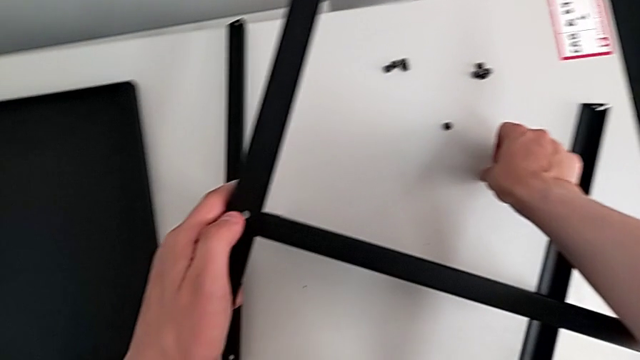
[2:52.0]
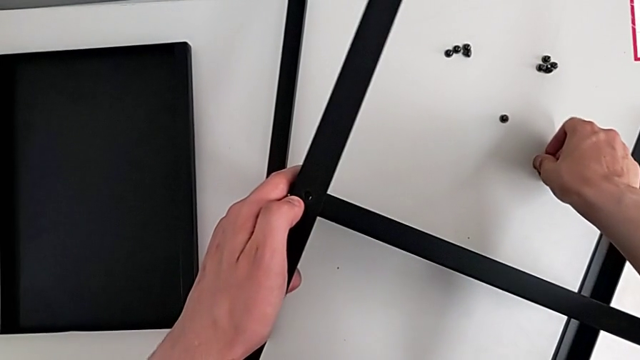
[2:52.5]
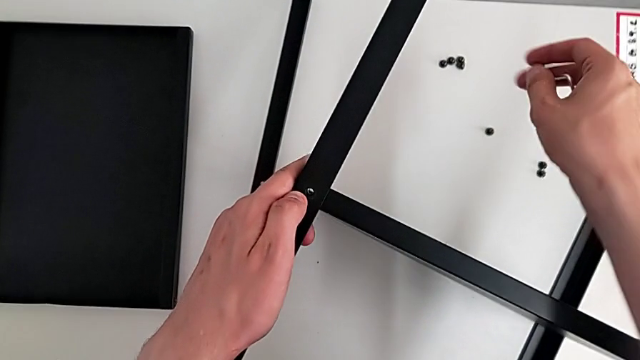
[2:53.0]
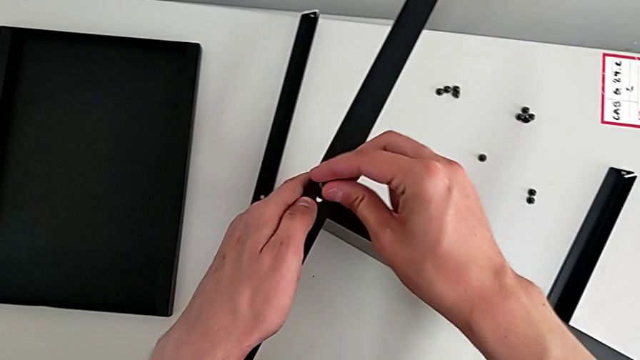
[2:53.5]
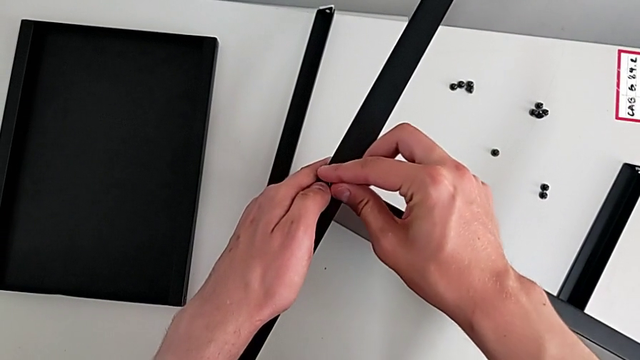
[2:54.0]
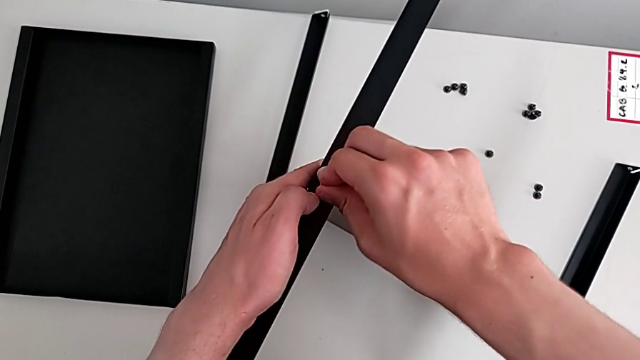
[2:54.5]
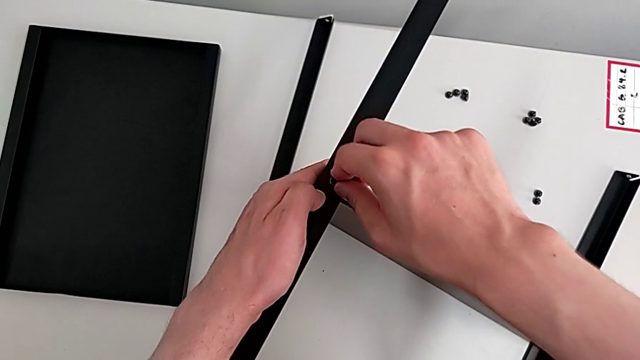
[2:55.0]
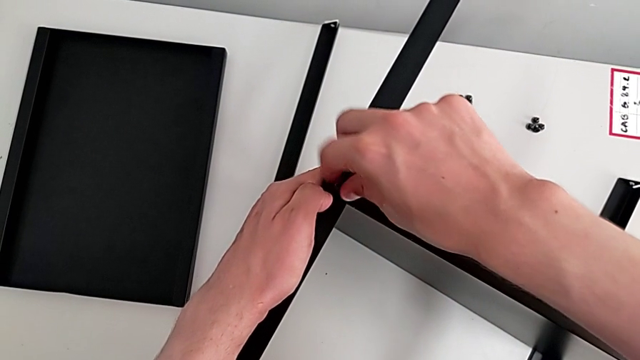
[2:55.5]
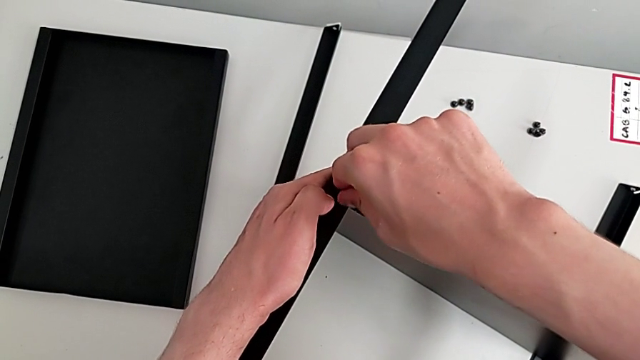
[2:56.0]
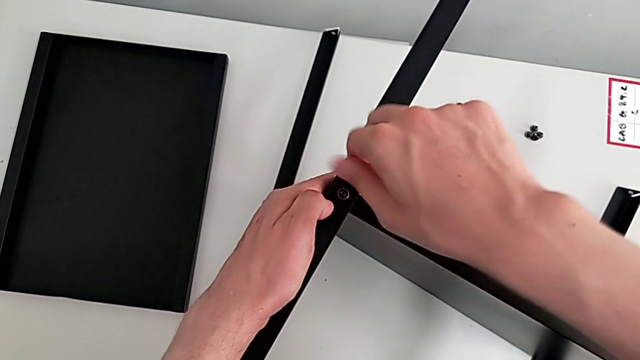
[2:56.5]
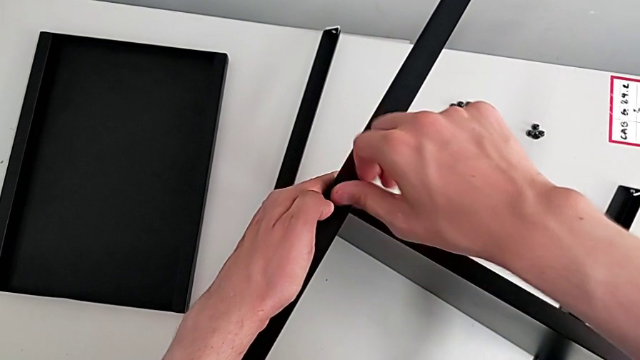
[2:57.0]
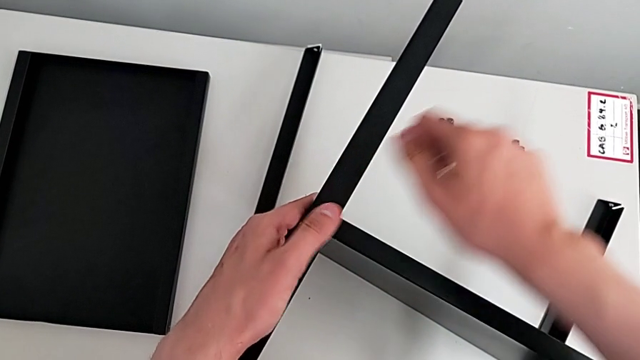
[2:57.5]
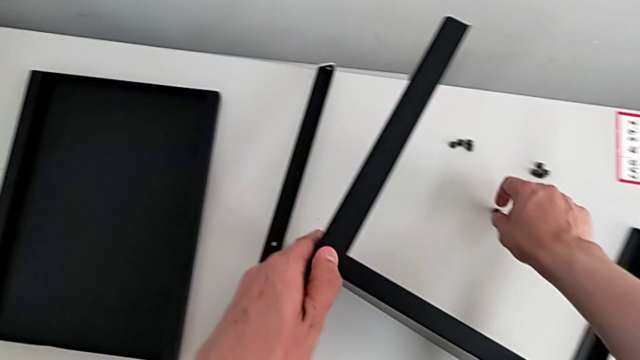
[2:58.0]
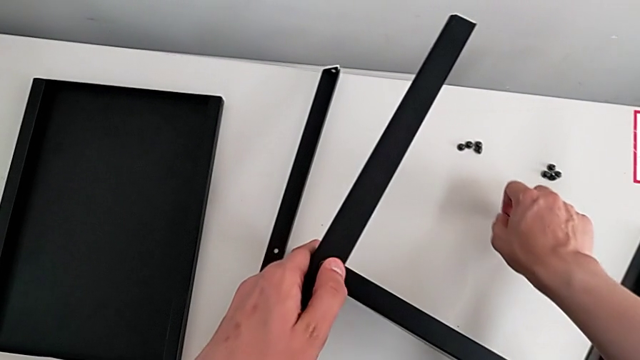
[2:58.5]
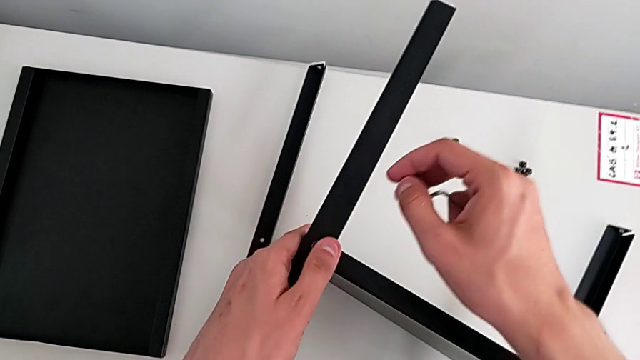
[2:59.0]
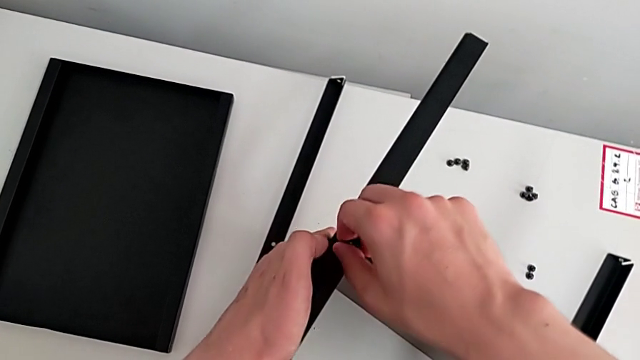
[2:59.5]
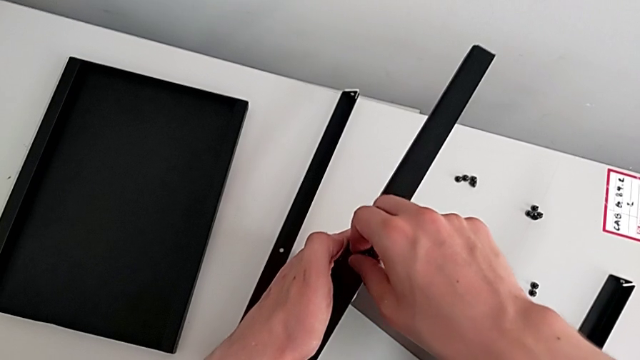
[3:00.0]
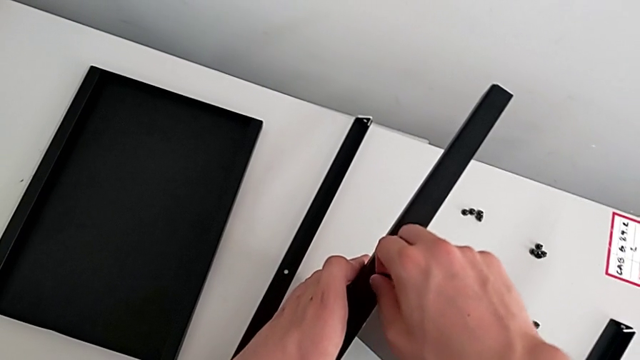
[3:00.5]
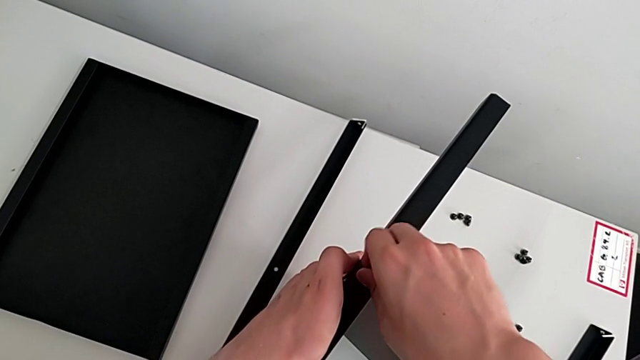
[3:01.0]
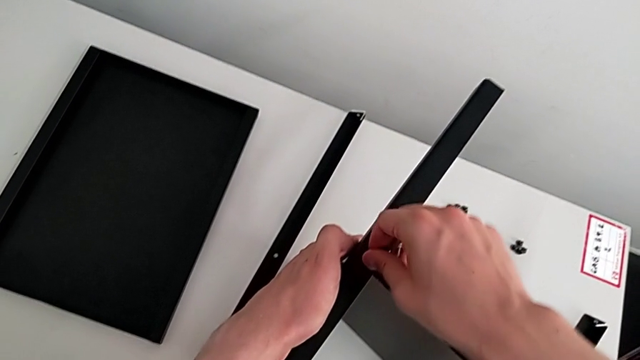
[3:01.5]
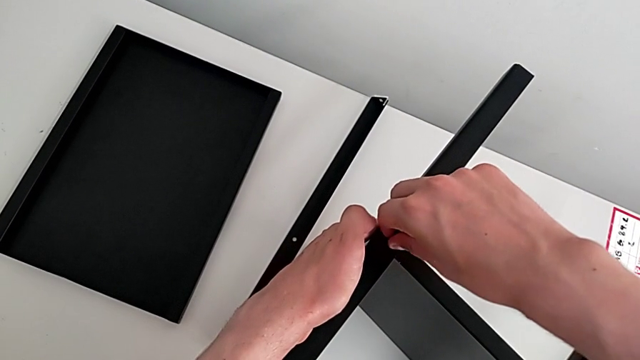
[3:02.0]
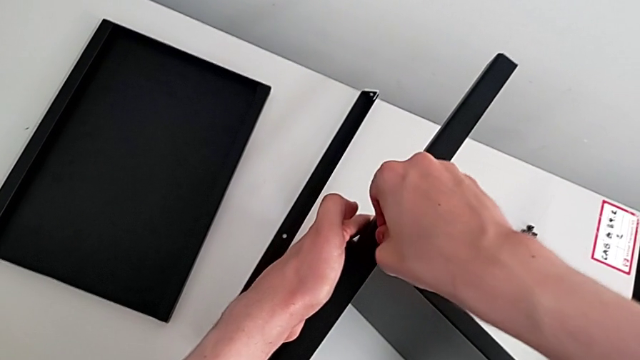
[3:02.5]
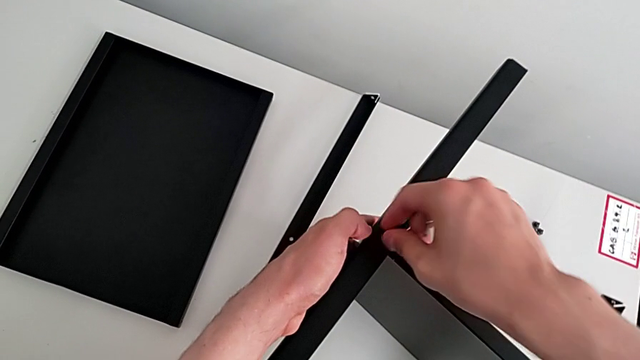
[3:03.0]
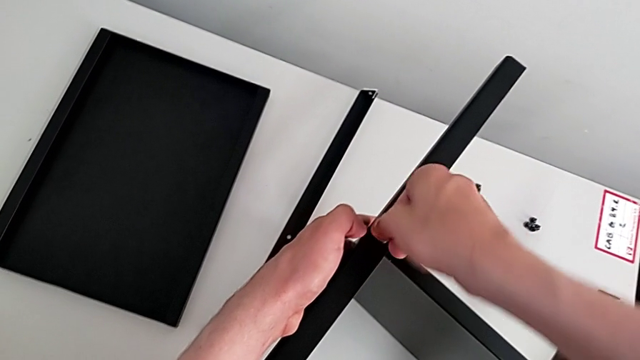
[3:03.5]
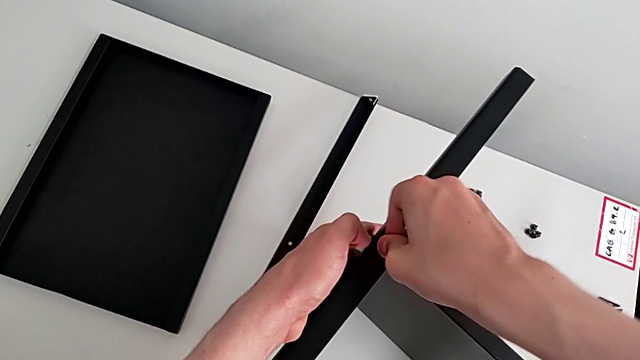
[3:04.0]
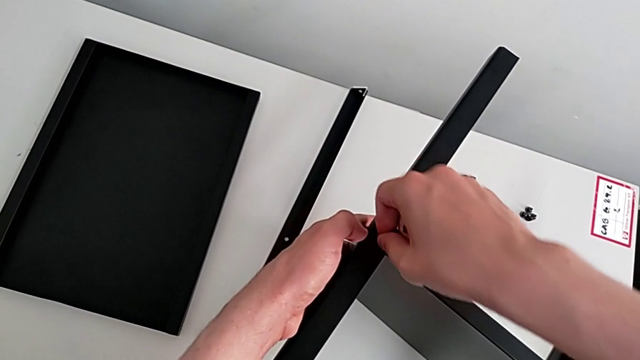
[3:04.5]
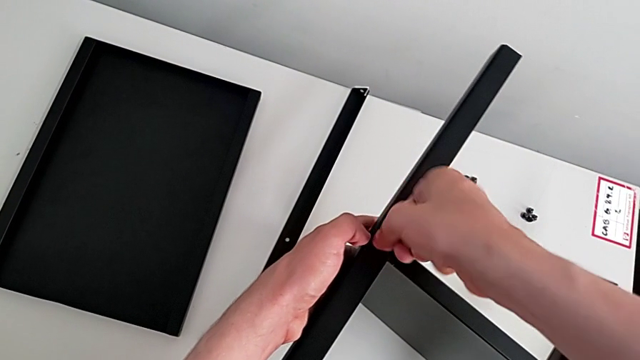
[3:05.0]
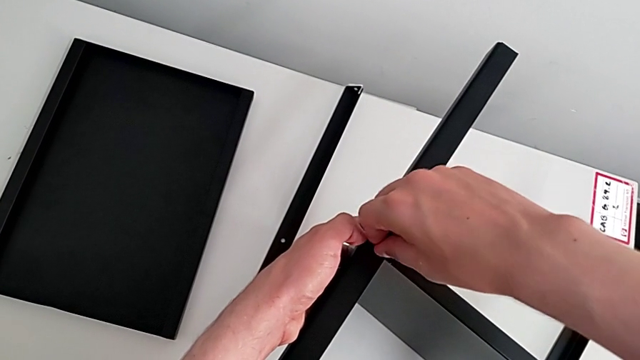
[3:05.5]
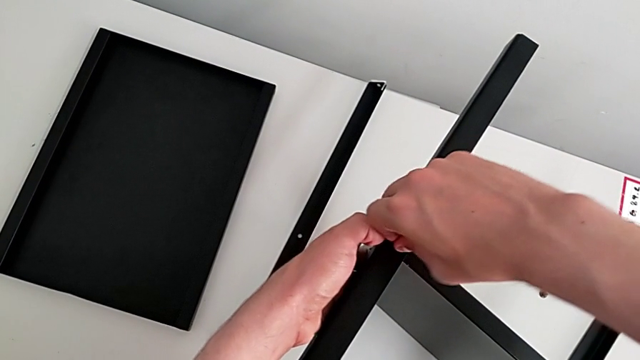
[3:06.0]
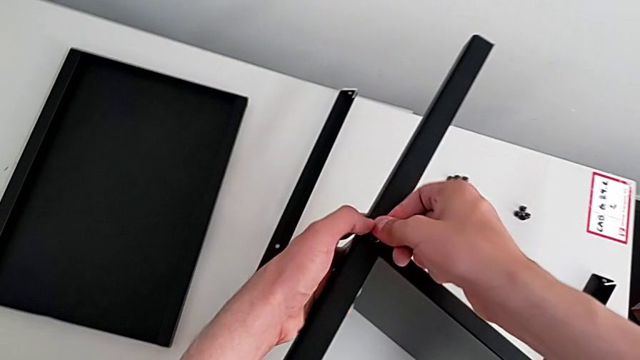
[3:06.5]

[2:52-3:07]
The camera wearer is assembling the table with the furniture. They grab the hex socket head, insert it, screw it, failing at what they are trying to do, grab it and screw it.

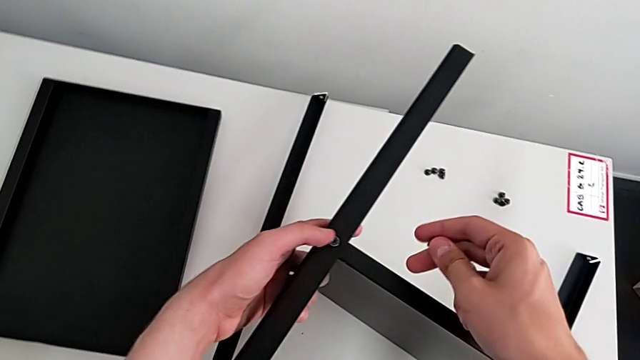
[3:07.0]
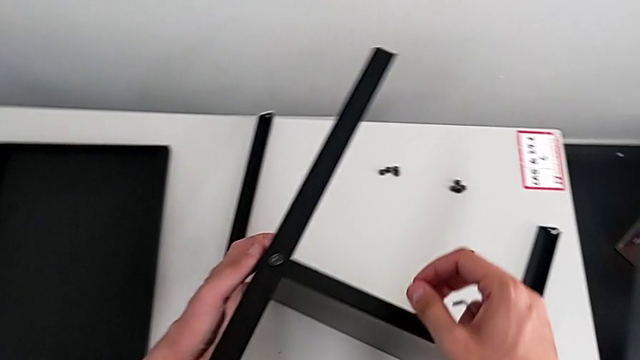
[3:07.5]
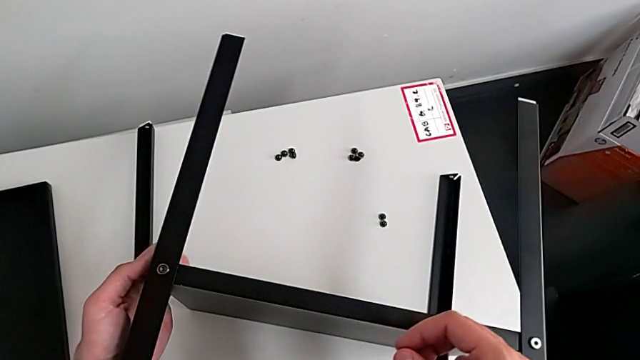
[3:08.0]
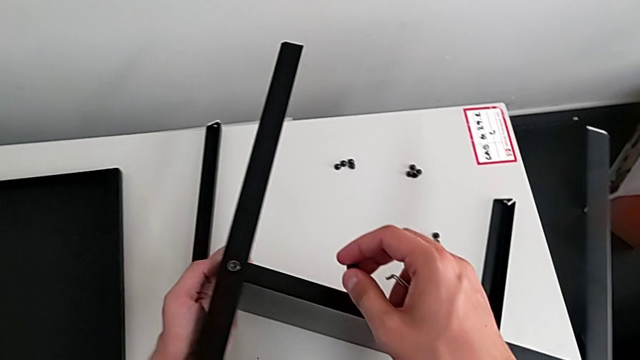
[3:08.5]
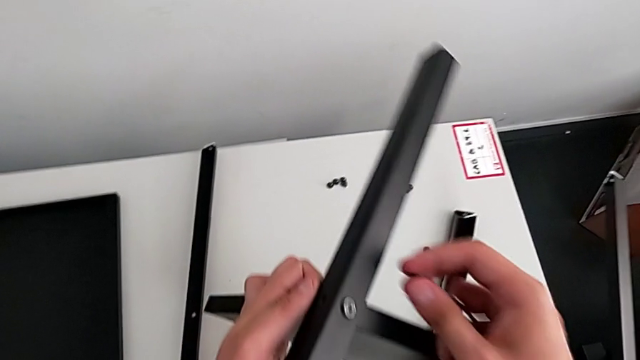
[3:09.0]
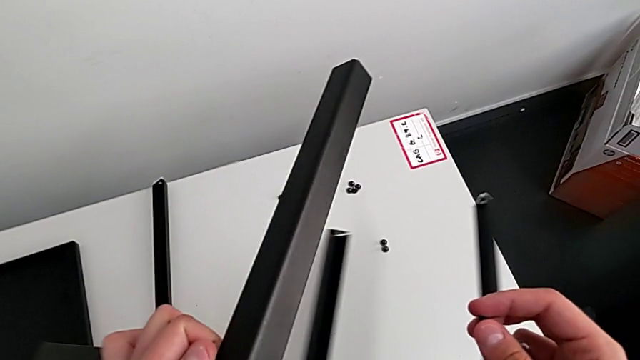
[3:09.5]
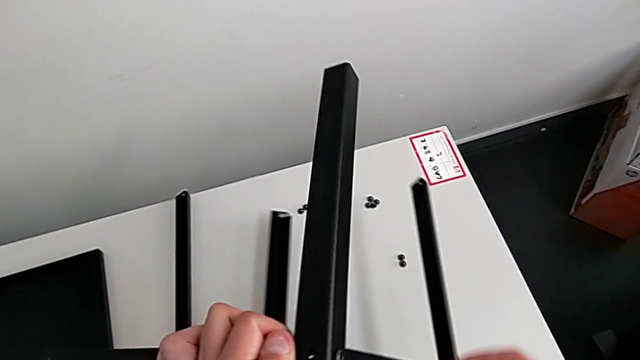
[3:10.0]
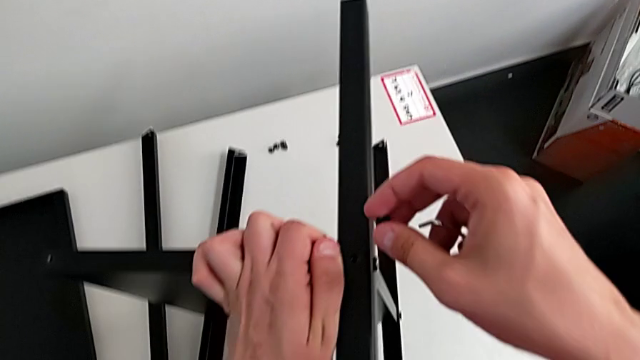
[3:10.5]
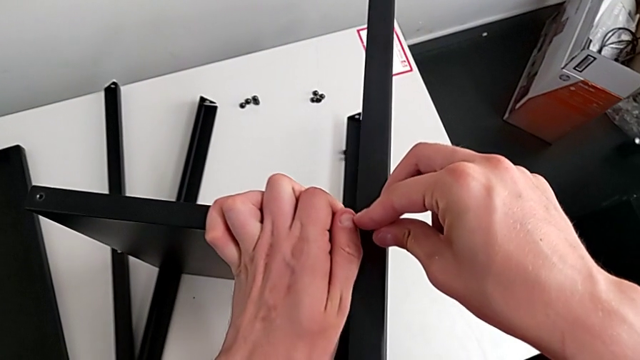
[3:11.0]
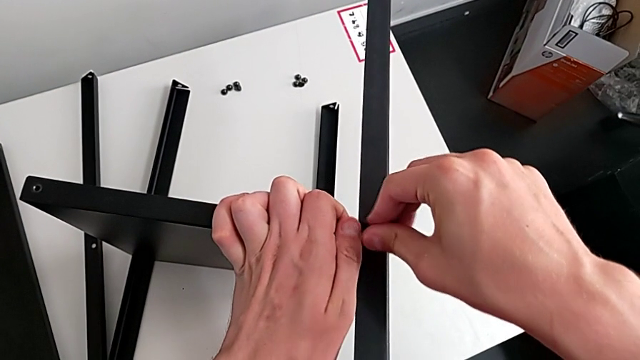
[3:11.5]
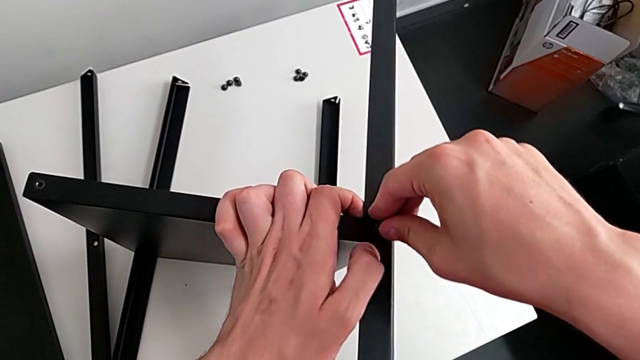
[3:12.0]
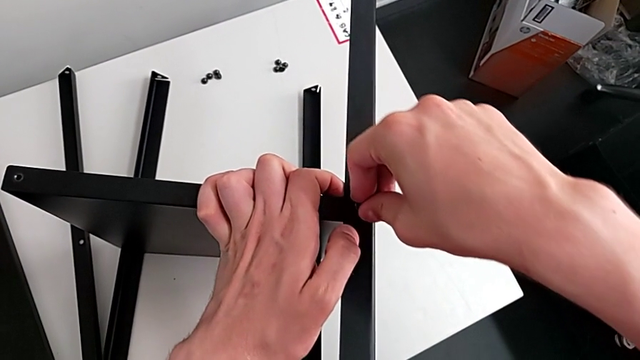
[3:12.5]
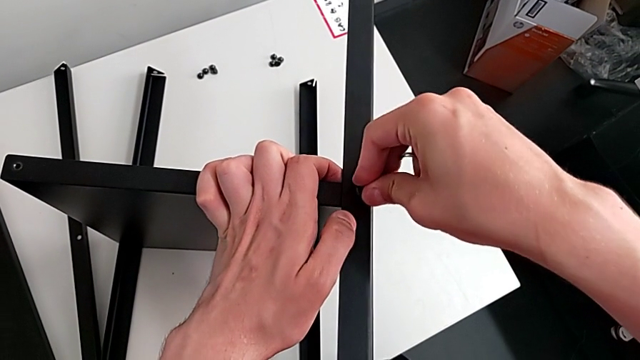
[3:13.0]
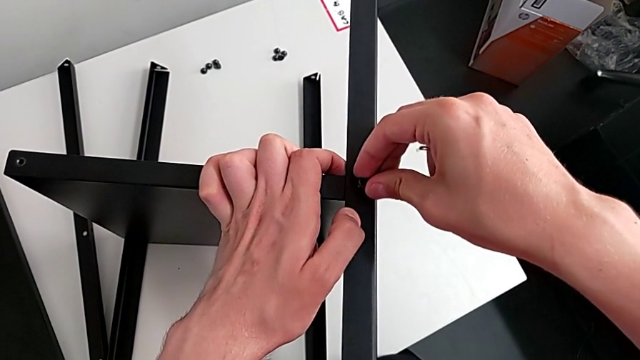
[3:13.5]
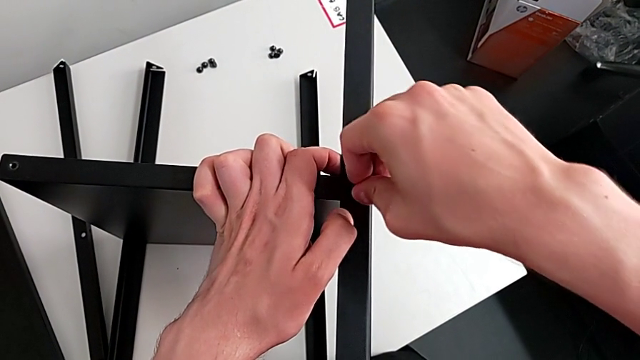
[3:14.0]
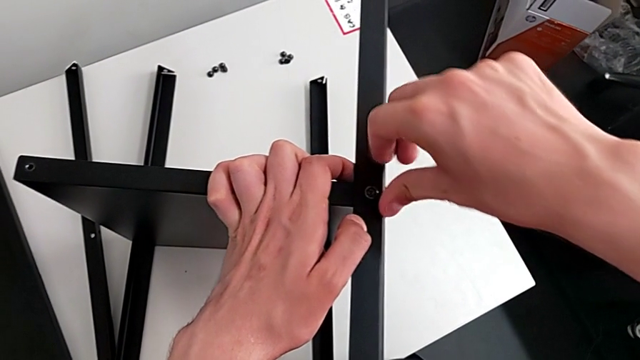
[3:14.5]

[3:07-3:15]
The camera wearer is assembling the table with the furniture. They hold the hex socket head, rotate the nightstand, screw the hex socket head and disassemble it.
